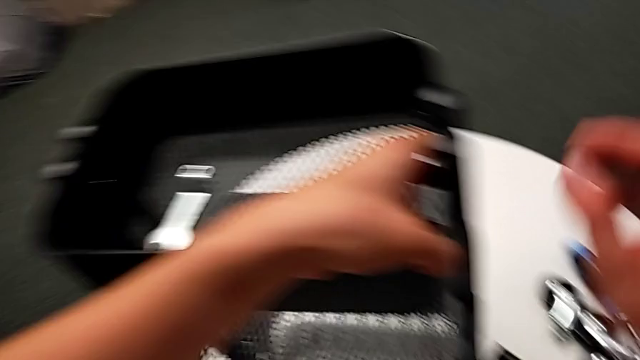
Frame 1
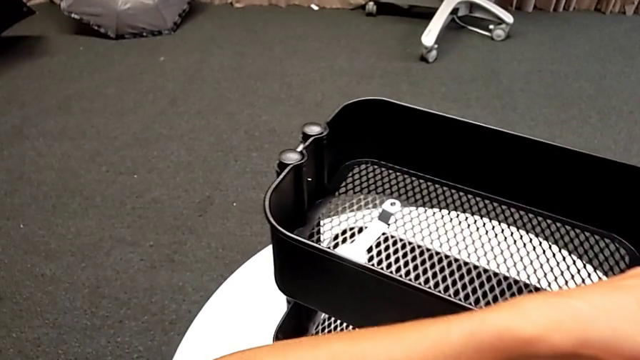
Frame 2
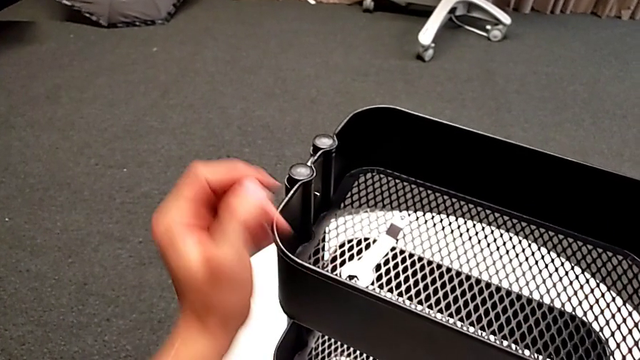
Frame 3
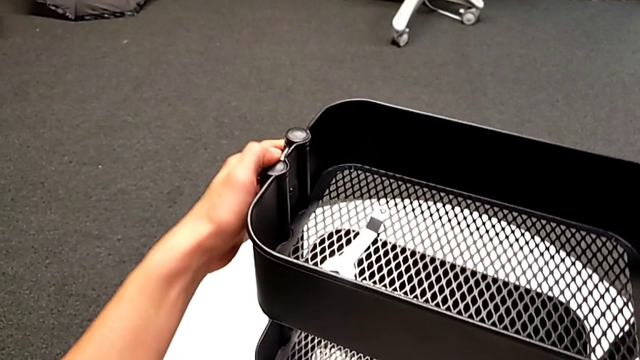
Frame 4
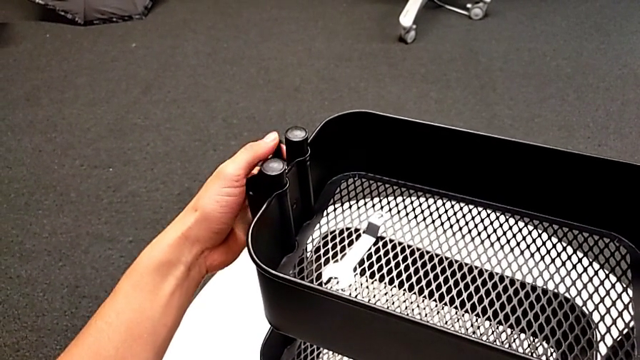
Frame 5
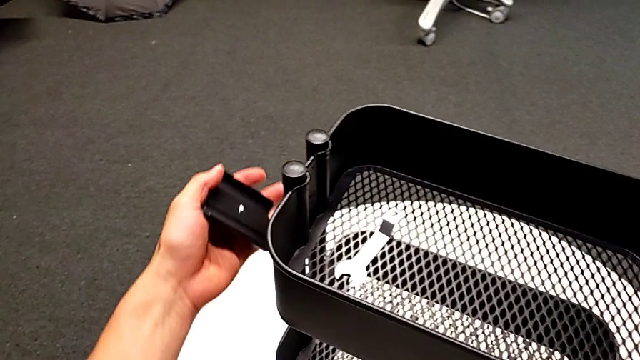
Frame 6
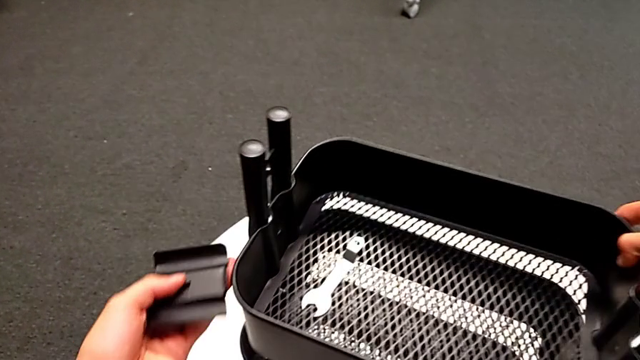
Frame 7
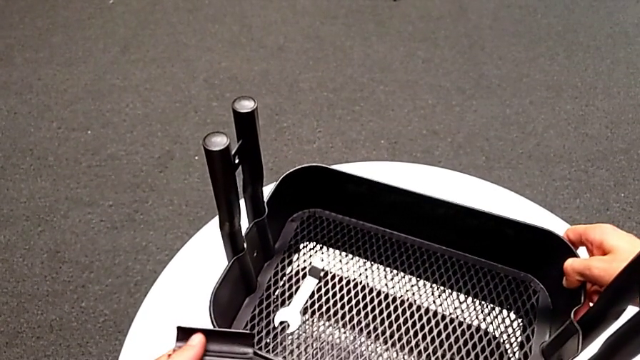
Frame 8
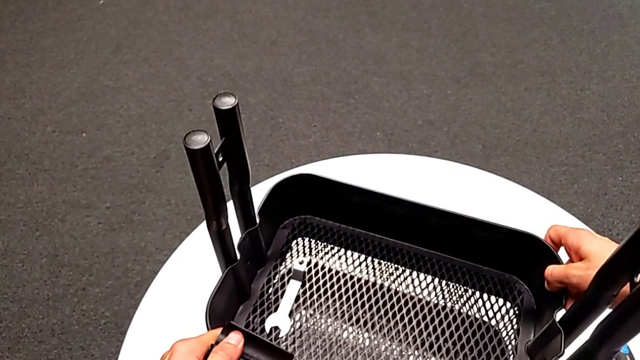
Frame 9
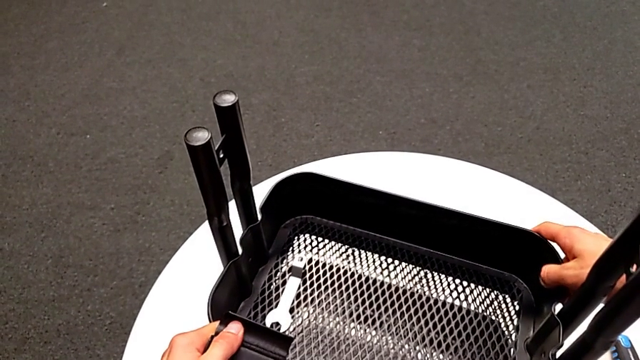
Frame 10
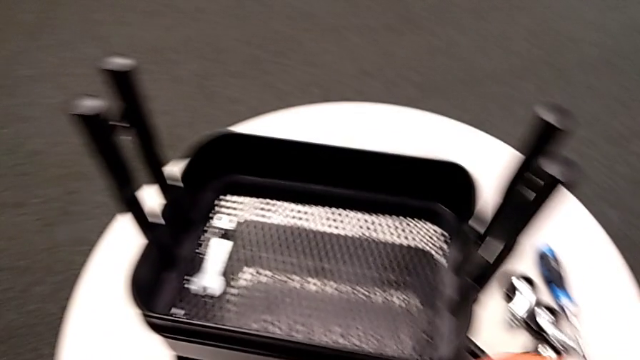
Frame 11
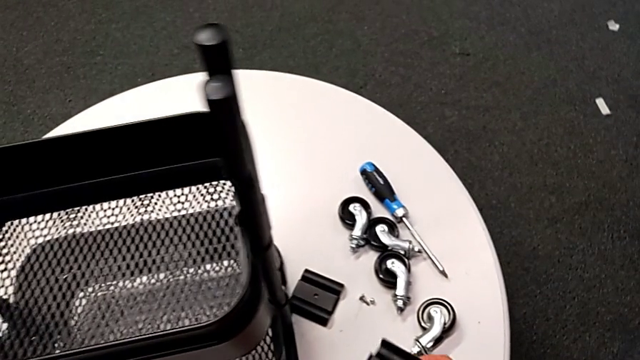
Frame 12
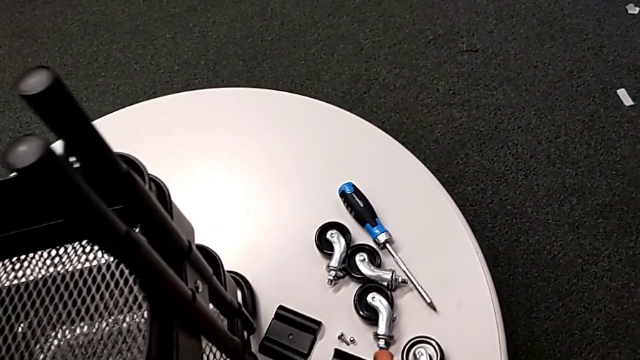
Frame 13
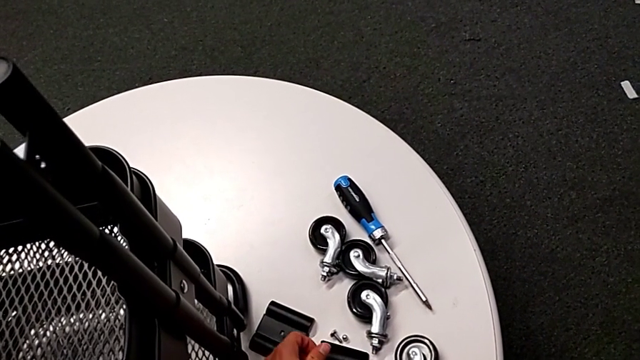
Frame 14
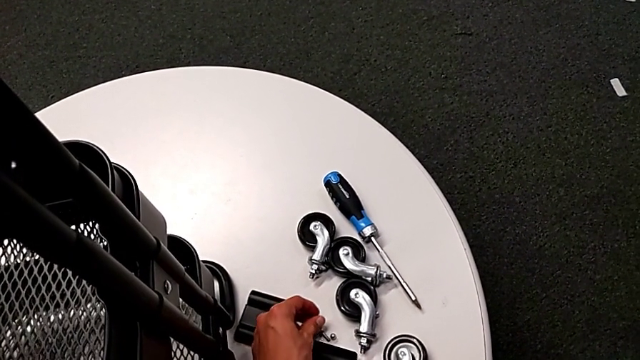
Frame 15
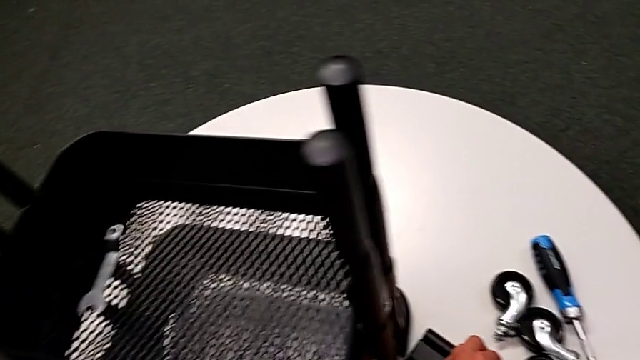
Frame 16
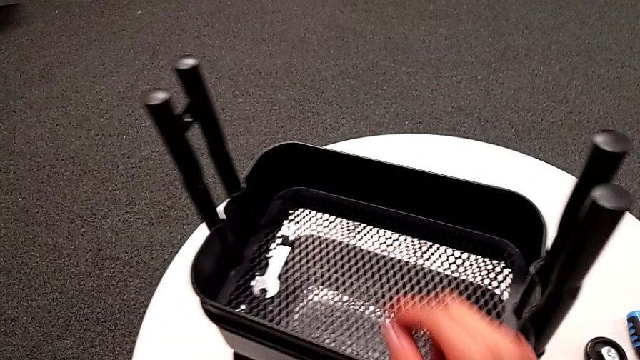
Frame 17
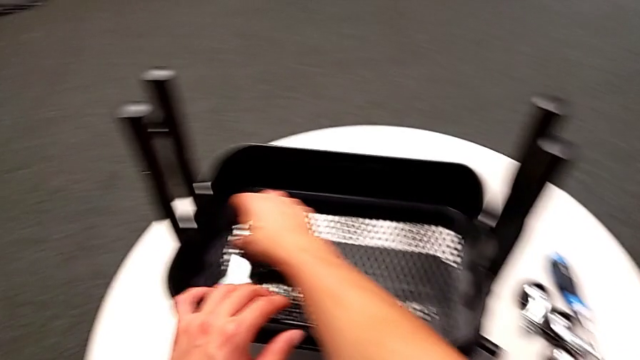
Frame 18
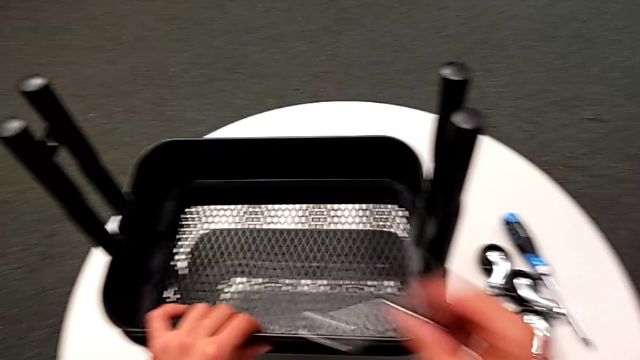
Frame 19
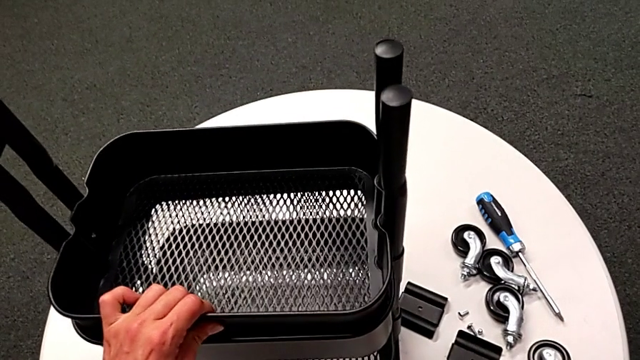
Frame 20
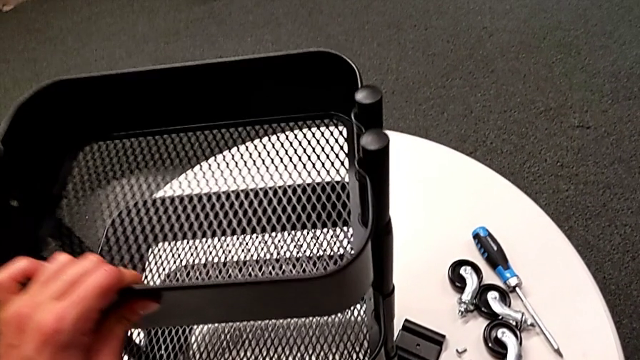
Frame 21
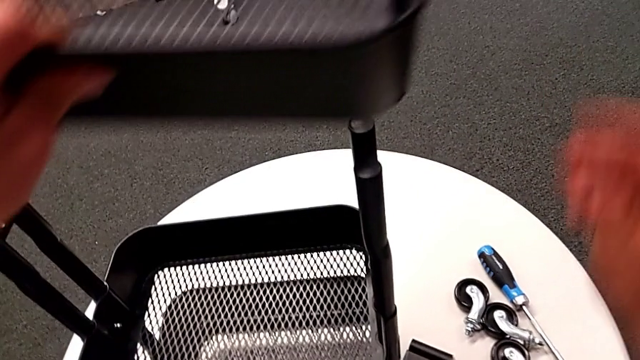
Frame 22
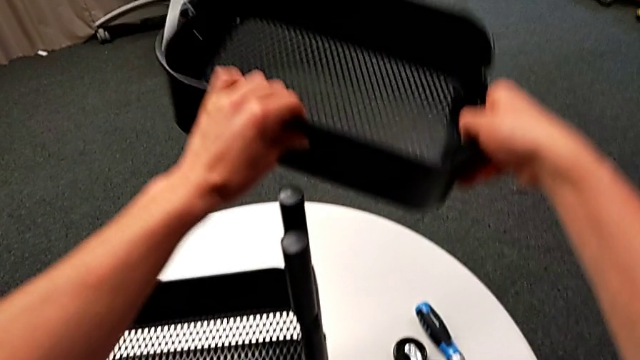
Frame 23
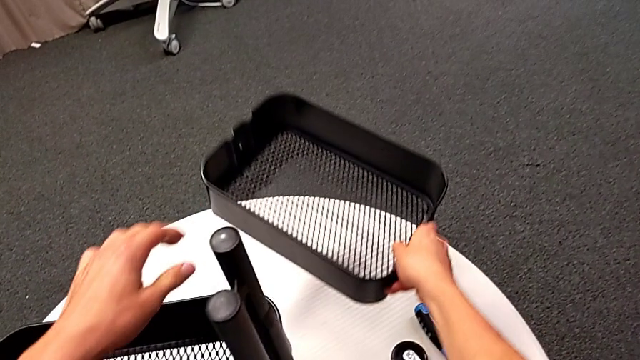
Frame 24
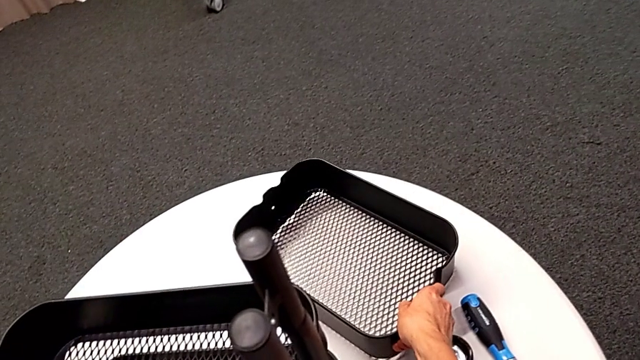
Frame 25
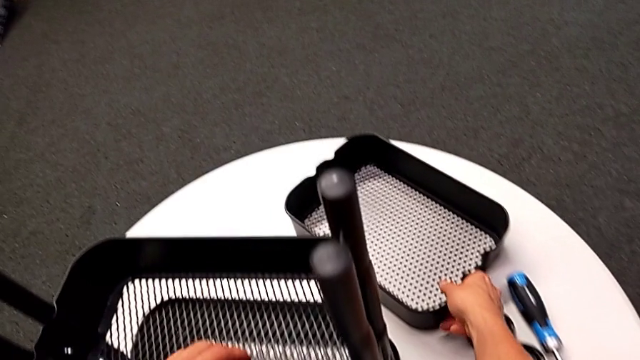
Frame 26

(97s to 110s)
The camera wearer is disassembling the top tray. They disassemble the bracket and the bolt, slide the grid tray, place the bracket, place the bolt, grab the hexagonal wrench, place it with the right hand, slide the grid tray with the left hand, disassemble it and place it.

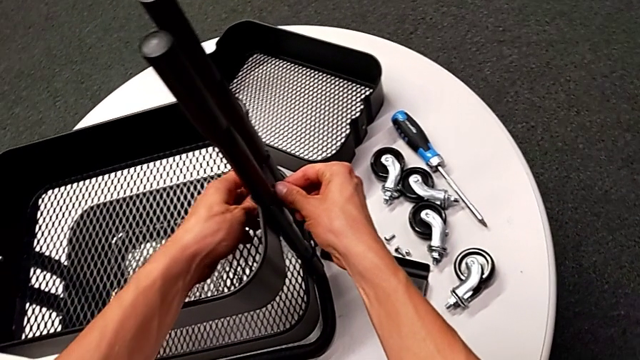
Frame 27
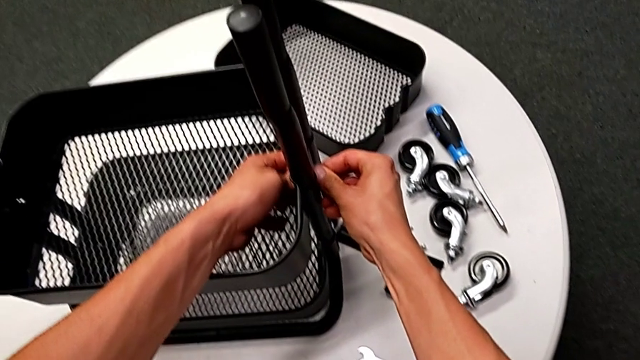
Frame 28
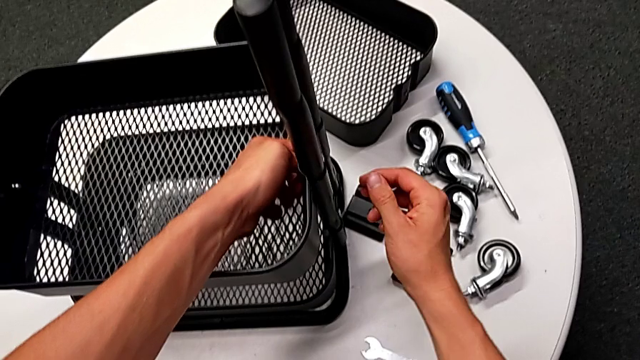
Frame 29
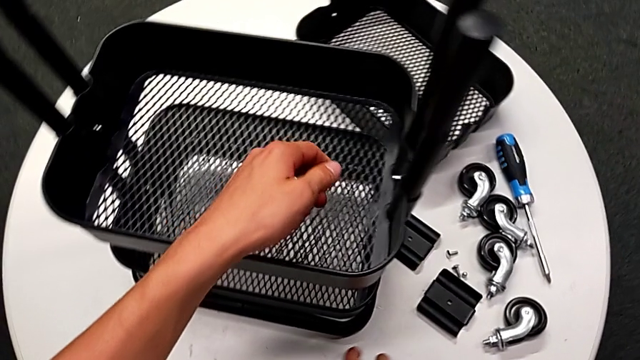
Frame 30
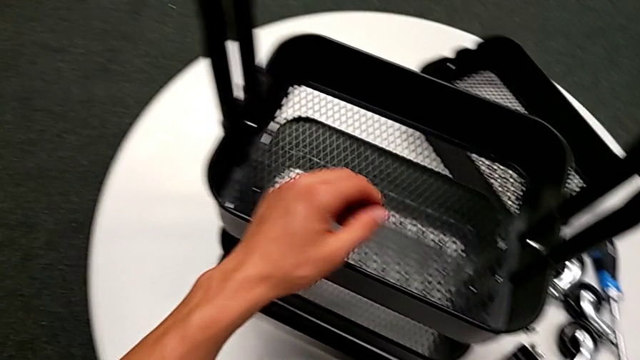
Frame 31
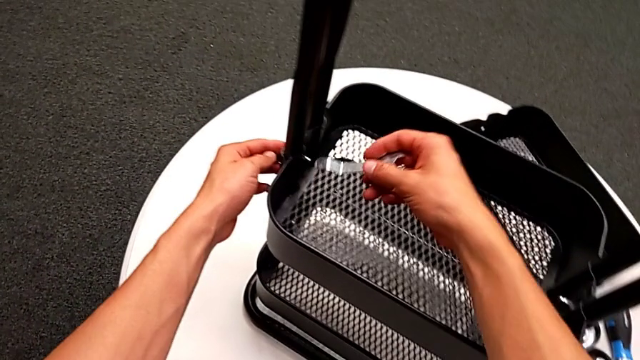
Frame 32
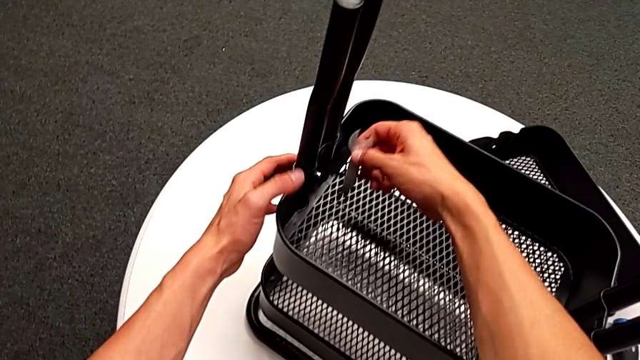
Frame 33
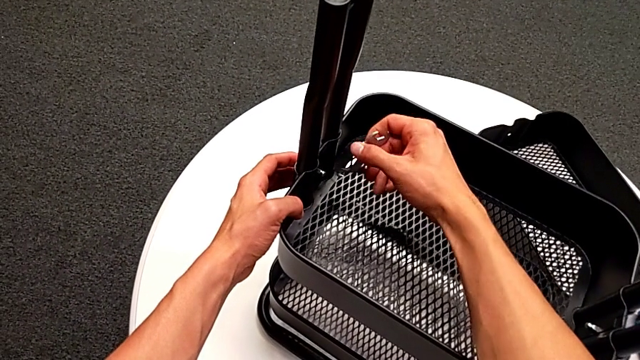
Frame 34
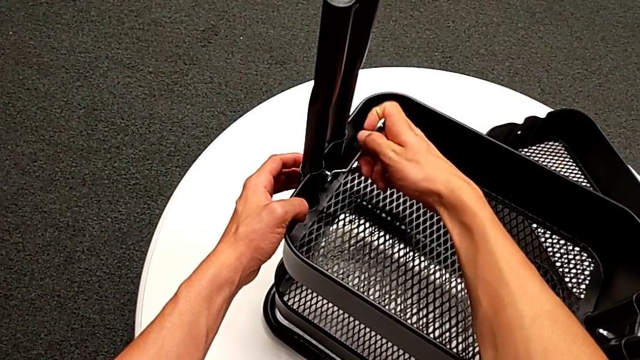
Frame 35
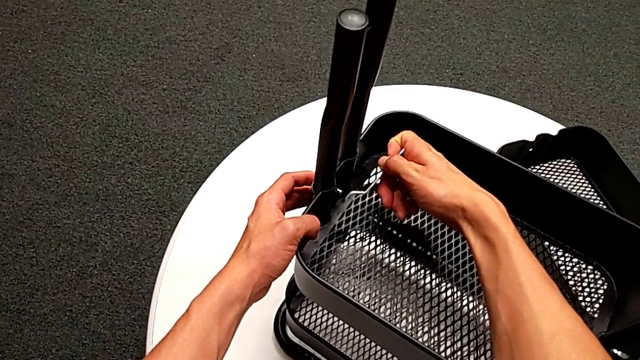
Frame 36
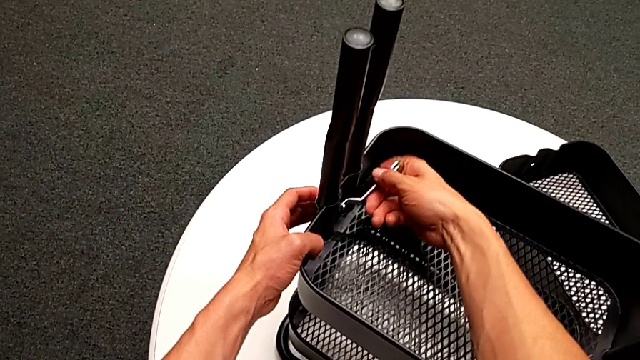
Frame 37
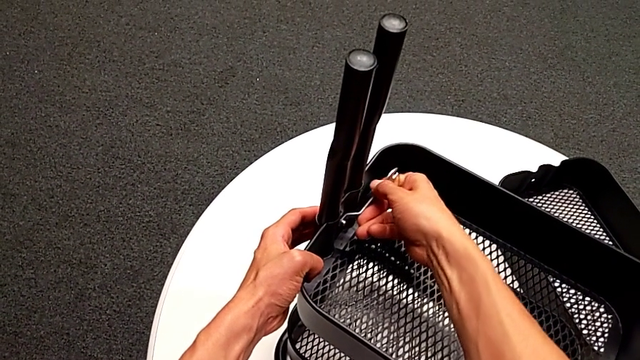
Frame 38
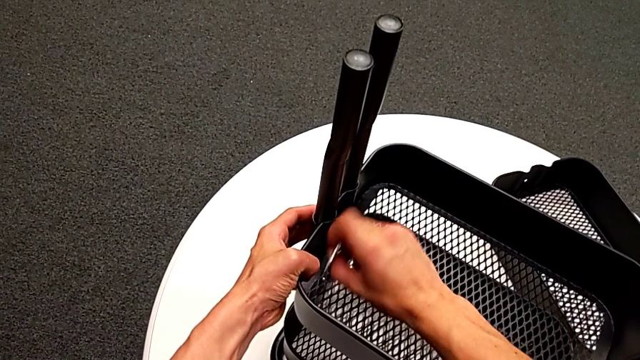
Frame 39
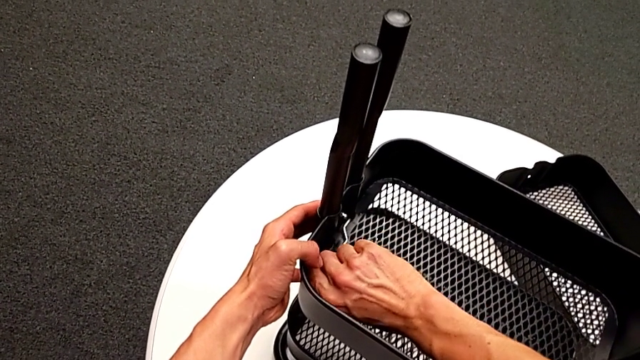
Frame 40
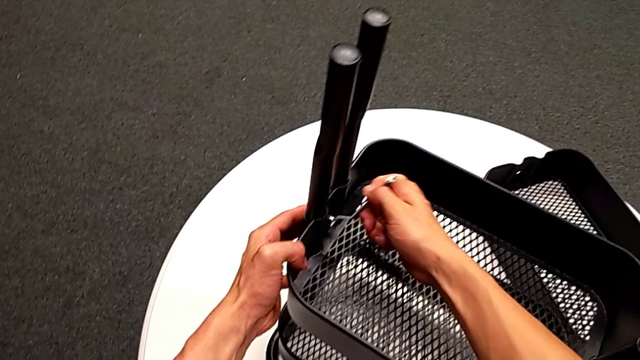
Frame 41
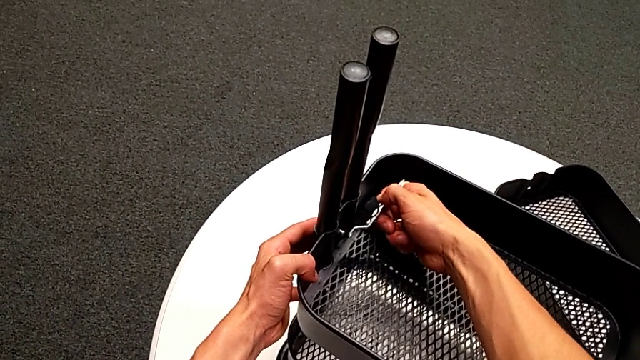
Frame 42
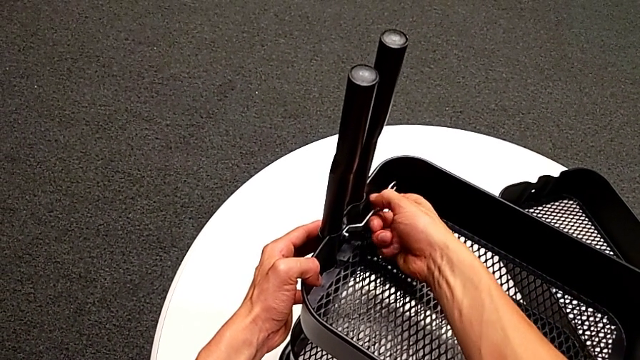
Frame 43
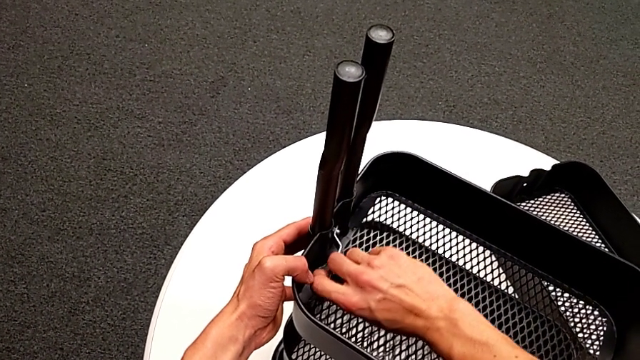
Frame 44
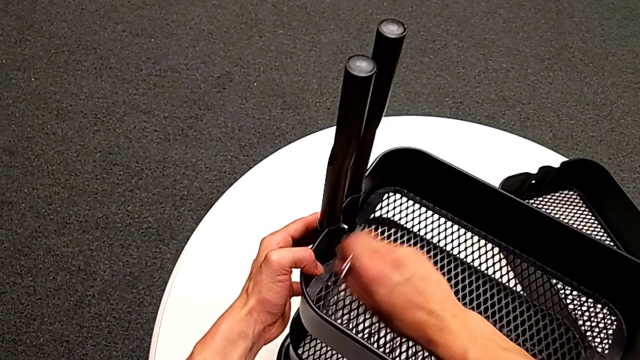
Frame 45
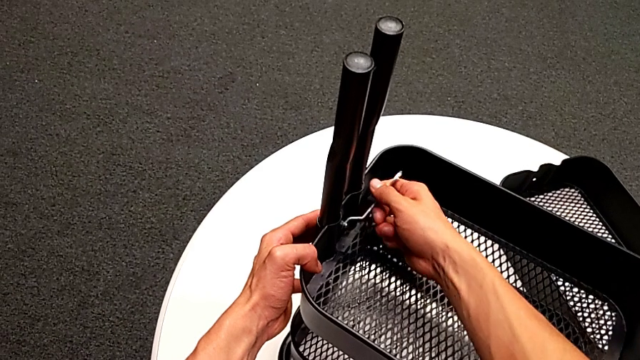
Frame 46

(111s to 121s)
The camera wearer is disassembling the tray in the middle. They unscrew the hexagon cap nut, grab the hexagonal wrench, insert it and unscrew the hexagon cap nut.
